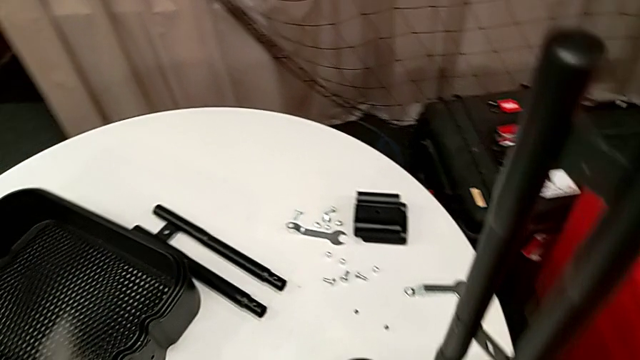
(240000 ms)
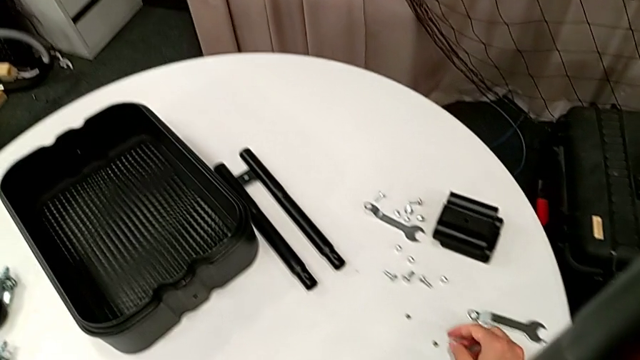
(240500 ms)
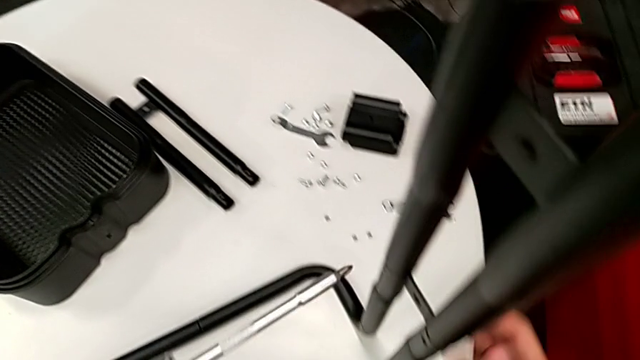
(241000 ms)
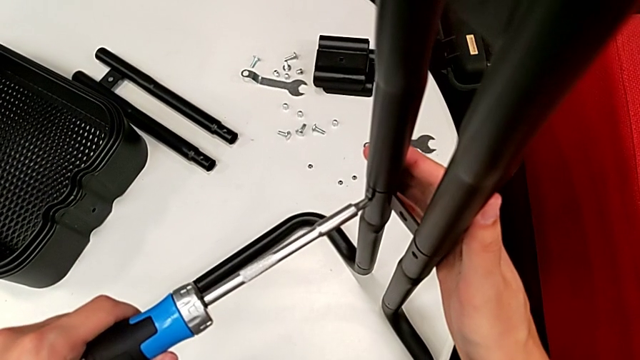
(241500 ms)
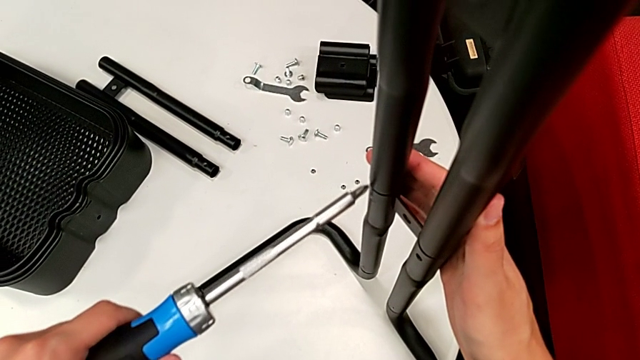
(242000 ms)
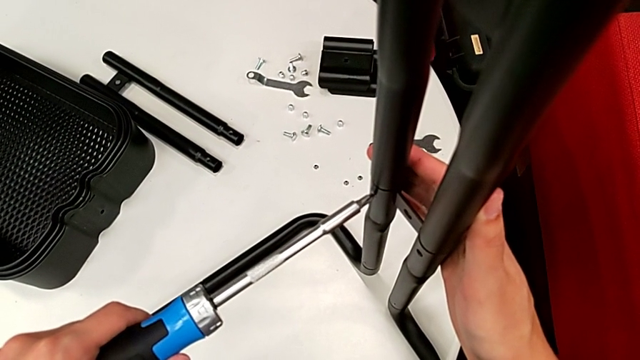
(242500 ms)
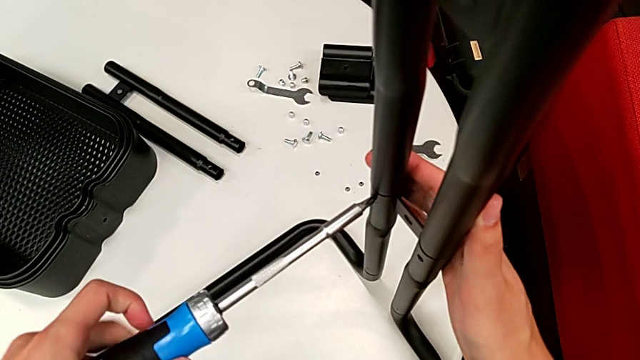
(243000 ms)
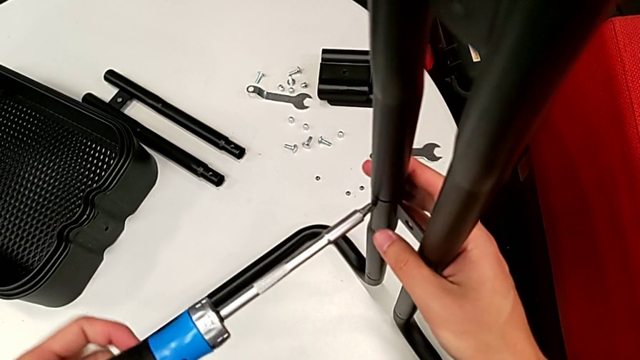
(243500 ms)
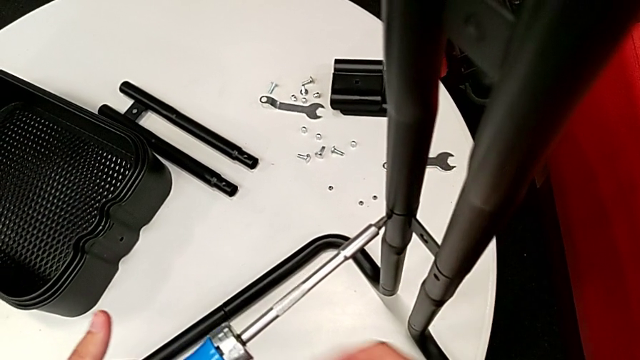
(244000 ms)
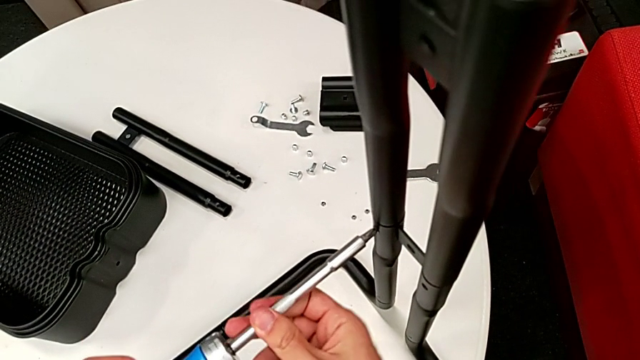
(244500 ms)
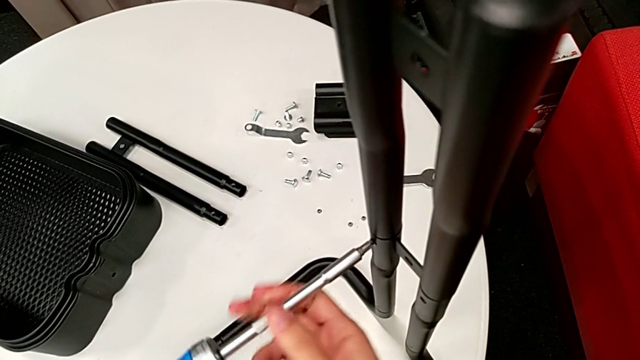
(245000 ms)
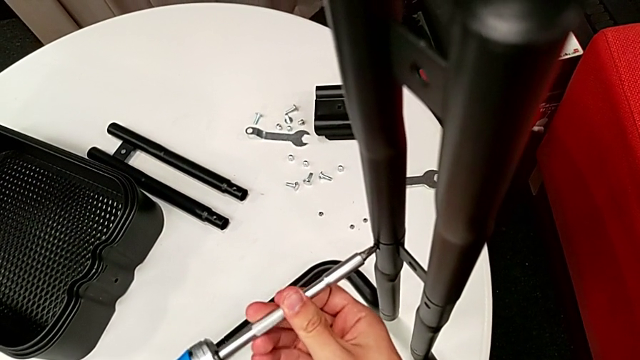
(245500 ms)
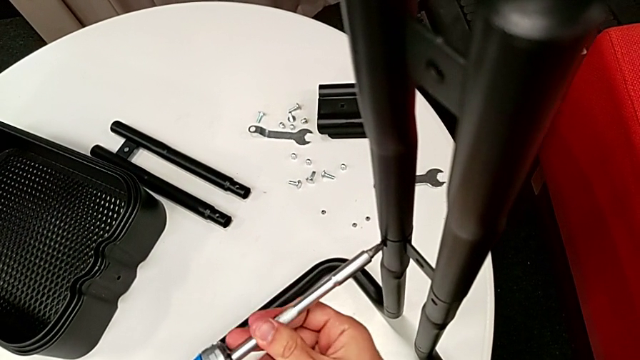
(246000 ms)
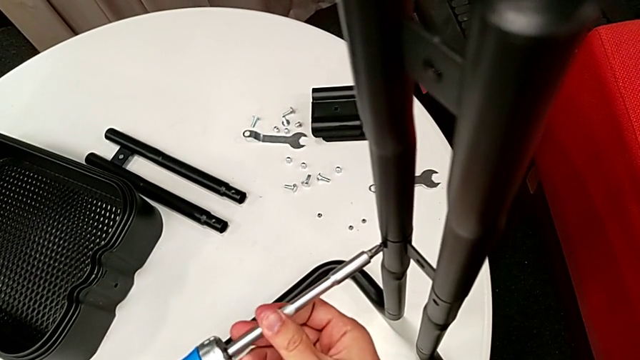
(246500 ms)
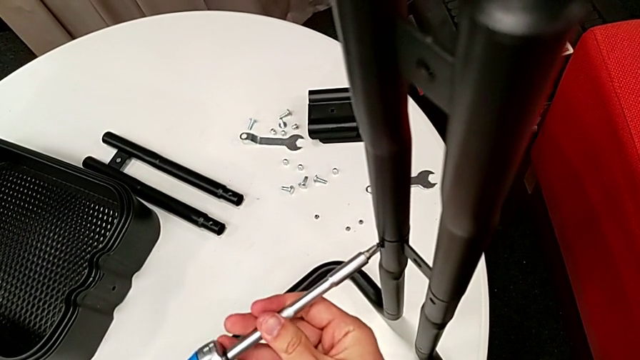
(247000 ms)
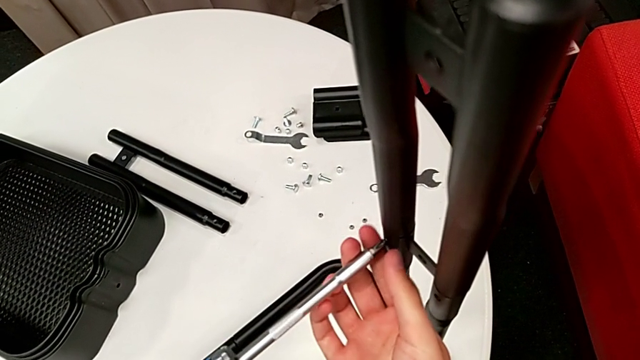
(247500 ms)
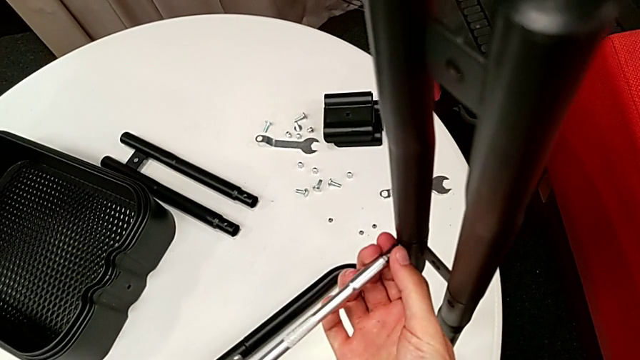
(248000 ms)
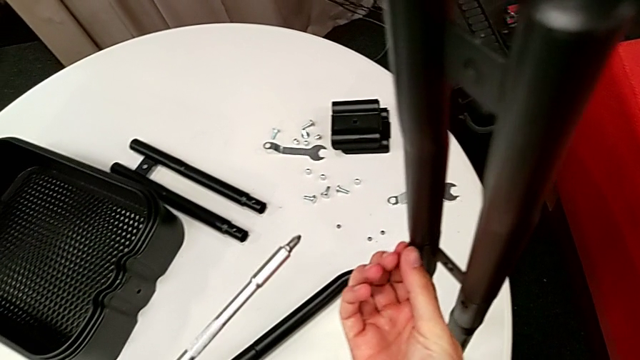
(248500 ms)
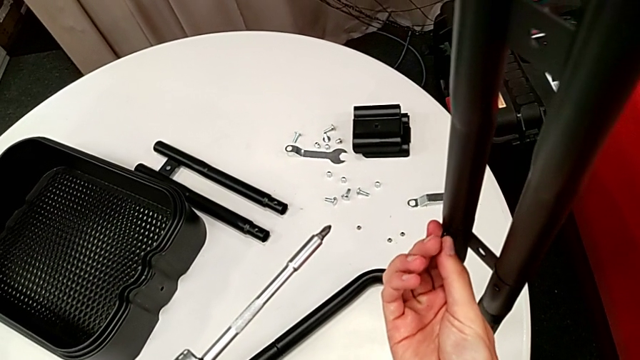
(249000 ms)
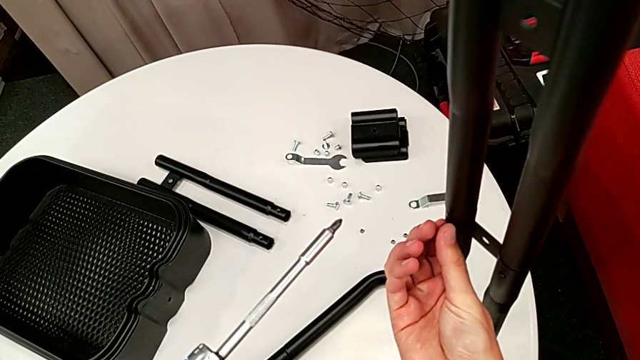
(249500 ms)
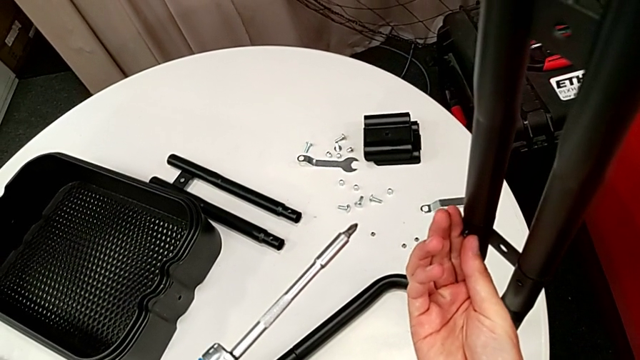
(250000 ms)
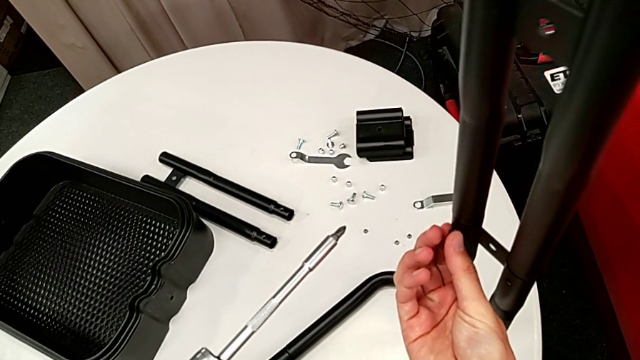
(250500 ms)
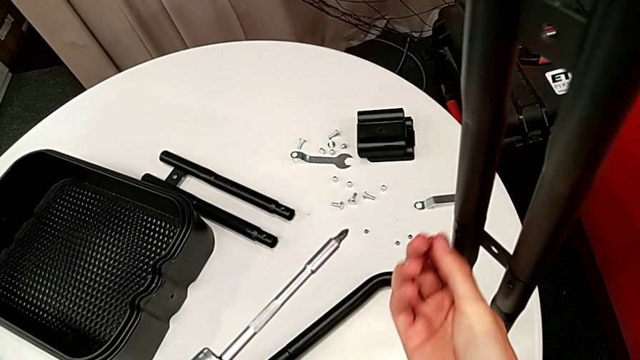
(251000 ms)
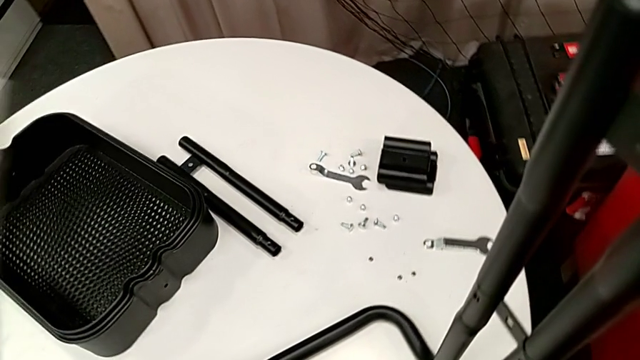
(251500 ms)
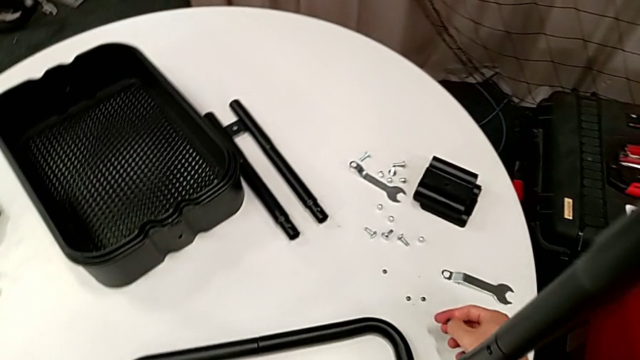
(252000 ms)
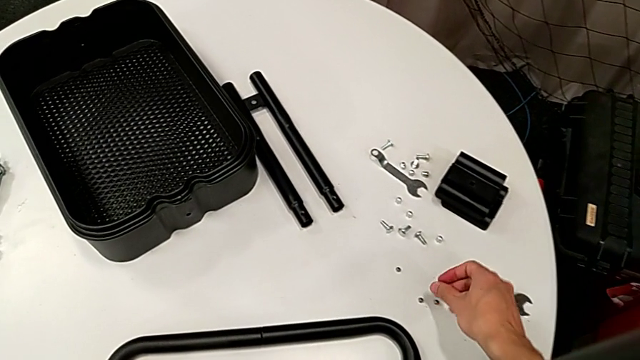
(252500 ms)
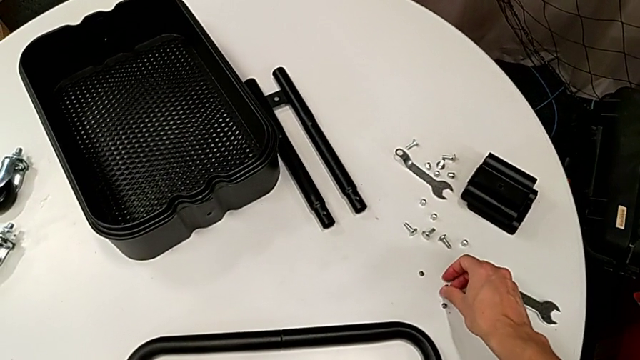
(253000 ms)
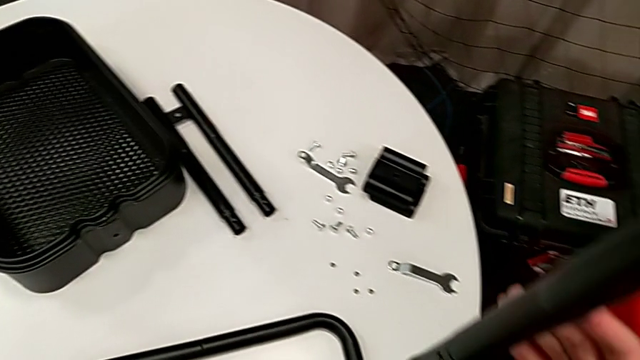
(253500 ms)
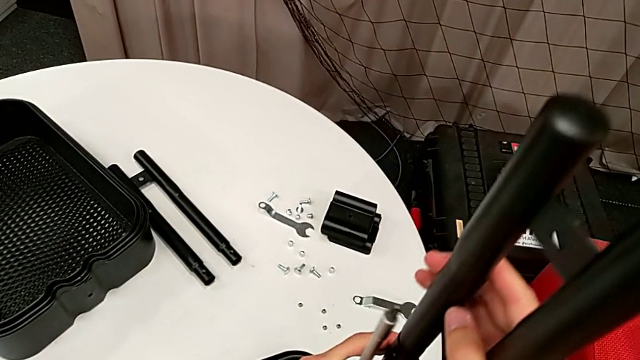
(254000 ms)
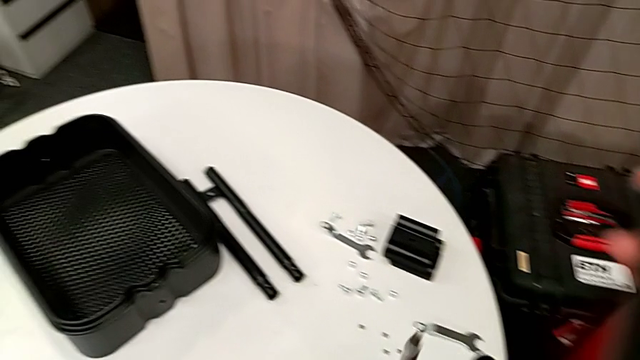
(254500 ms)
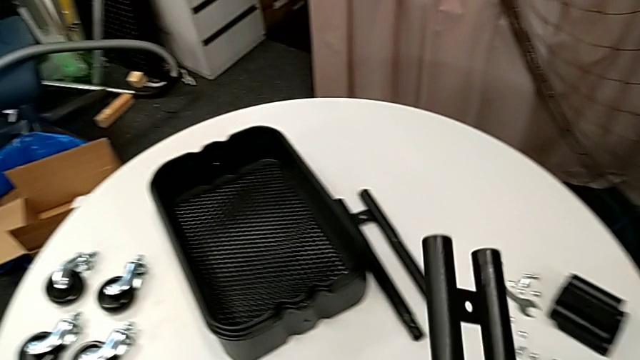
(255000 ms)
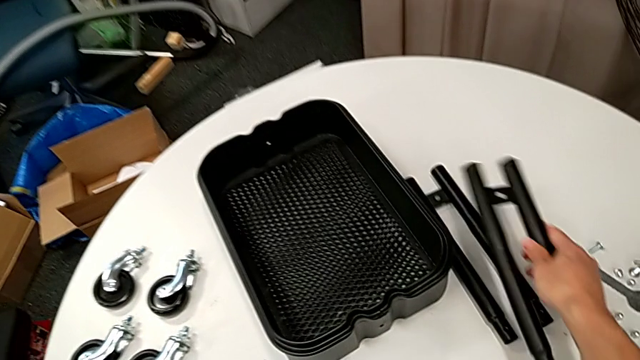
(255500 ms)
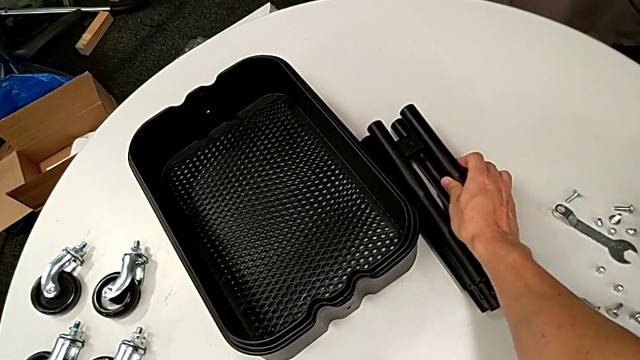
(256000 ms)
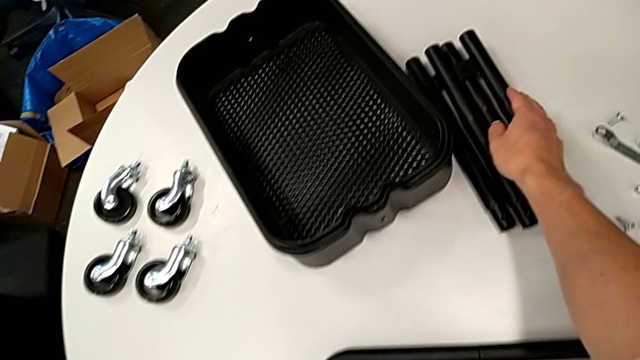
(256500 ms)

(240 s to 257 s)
The camera wearer is disassembling the legs. They place the screw, insert the screwdriver, unscrew the fourth leg, unscrew the screw, place it, disassemble the second leg and place it.

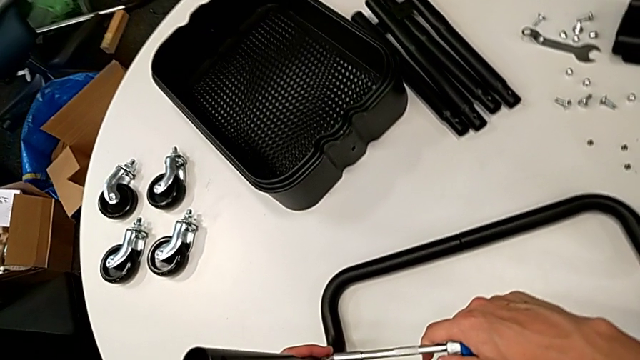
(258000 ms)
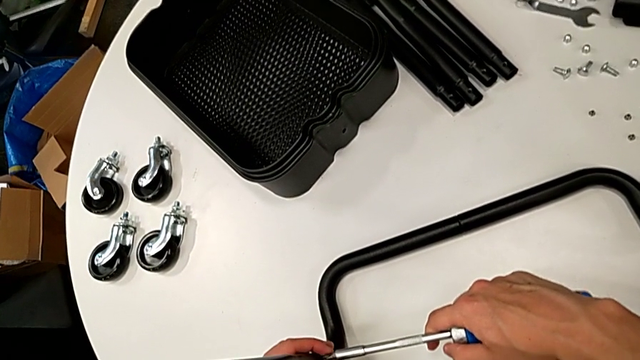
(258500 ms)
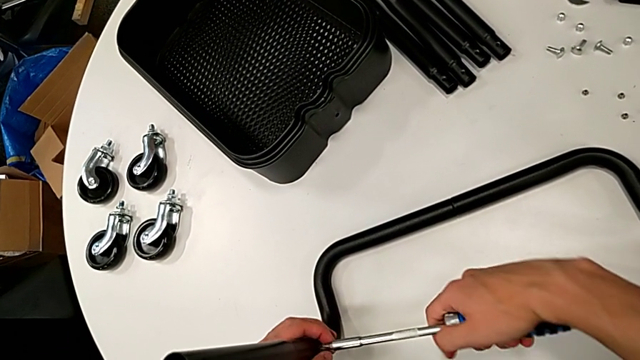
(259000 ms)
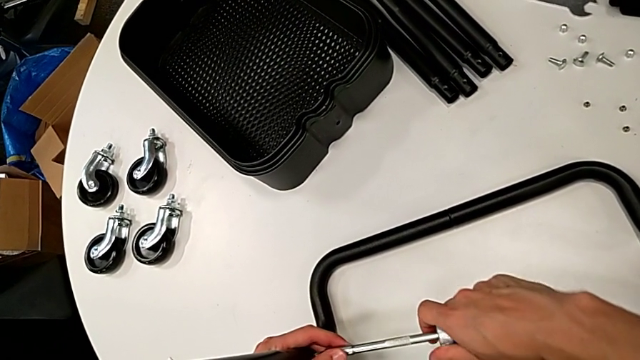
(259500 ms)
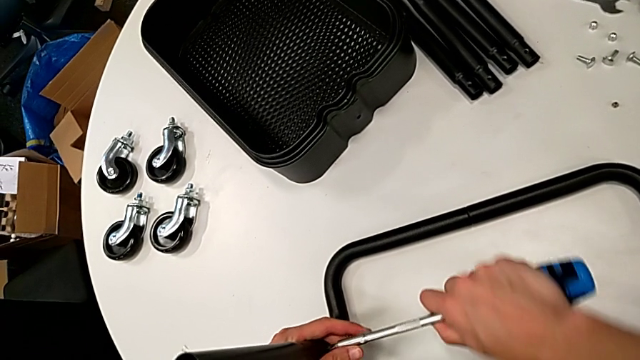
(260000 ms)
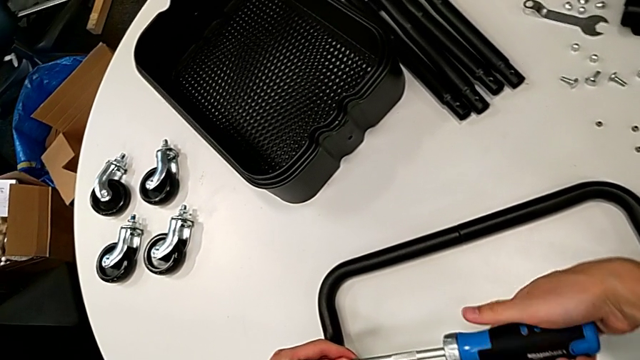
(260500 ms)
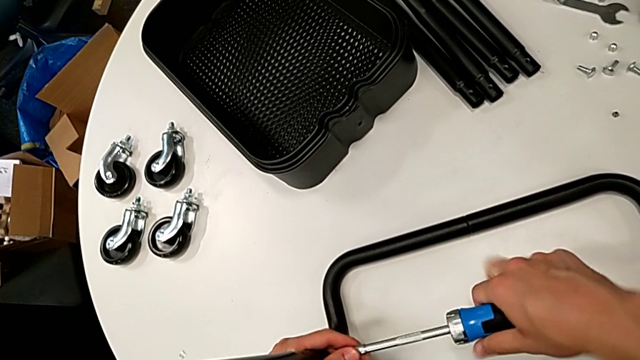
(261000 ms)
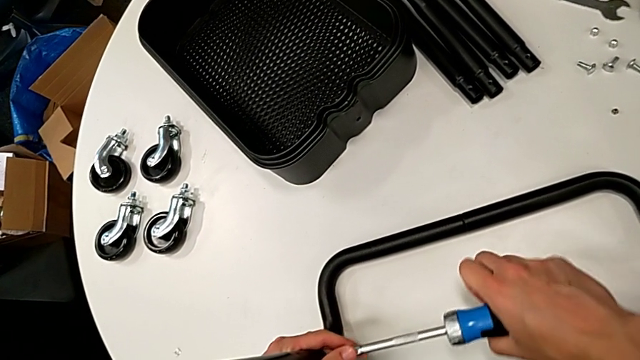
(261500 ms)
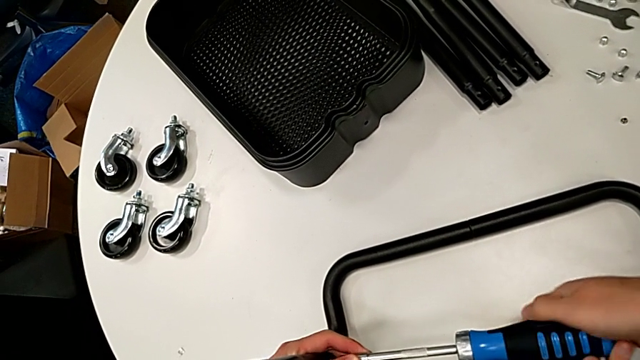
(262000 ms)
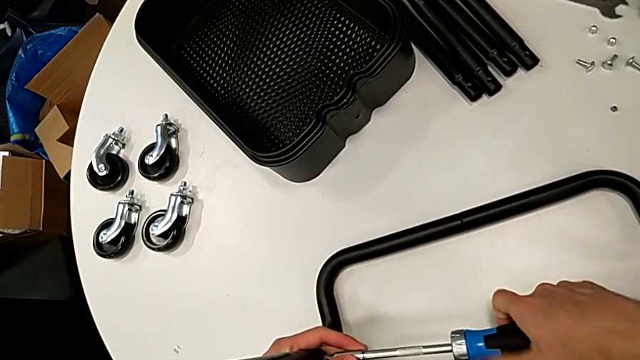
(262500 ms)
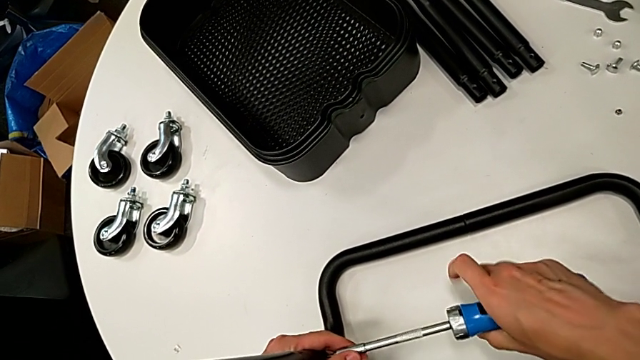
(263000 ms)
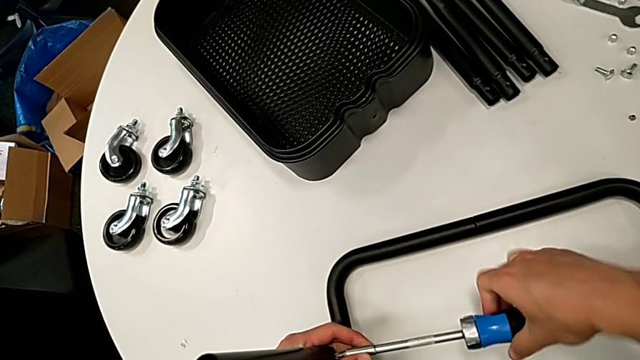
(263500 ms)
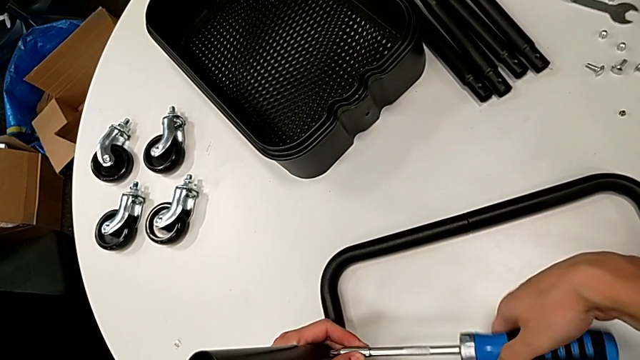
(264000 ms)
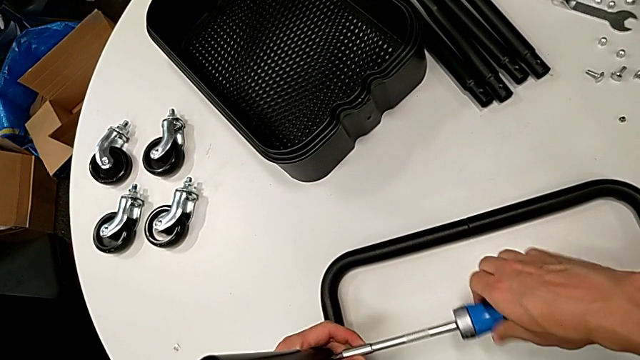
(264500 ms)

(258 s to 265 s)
The camera wearer is disassembling the remaining legs. They unscrew the fifth leg.
